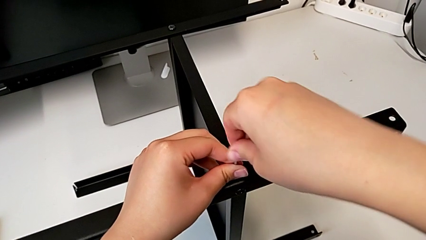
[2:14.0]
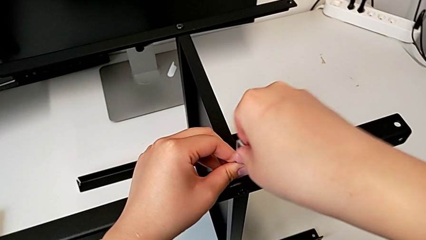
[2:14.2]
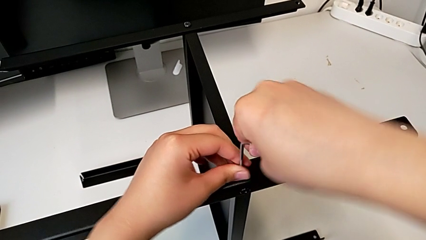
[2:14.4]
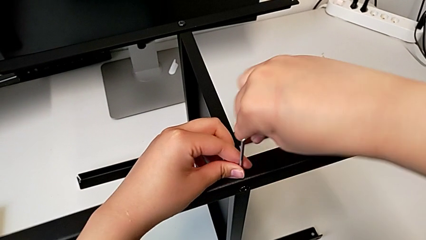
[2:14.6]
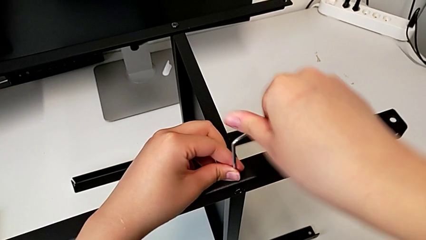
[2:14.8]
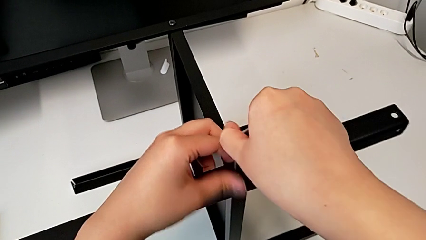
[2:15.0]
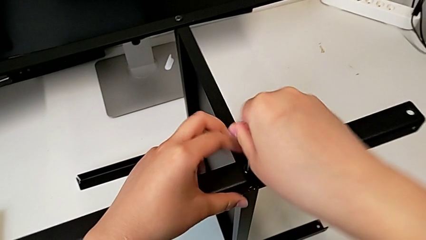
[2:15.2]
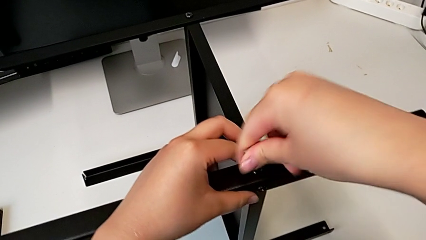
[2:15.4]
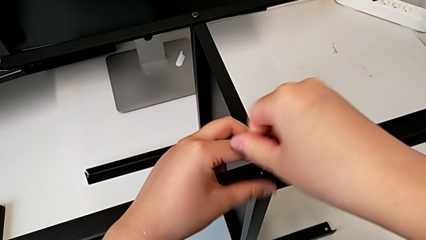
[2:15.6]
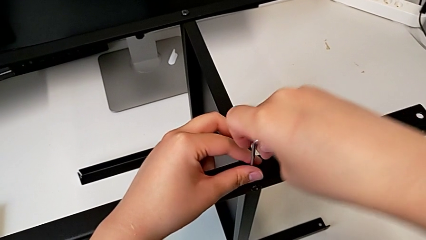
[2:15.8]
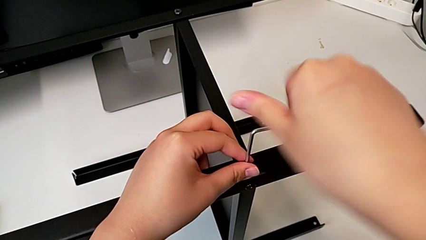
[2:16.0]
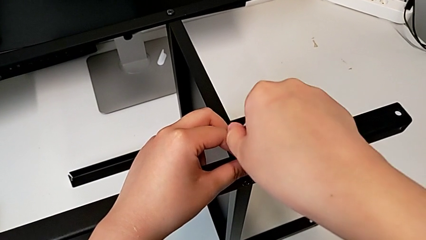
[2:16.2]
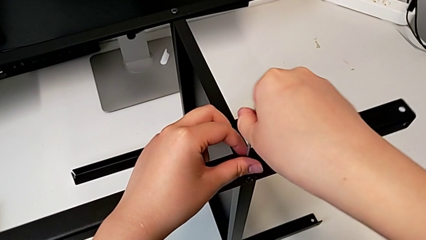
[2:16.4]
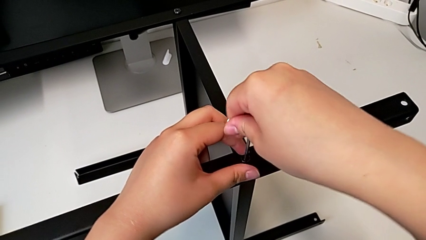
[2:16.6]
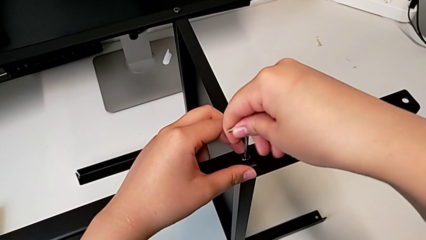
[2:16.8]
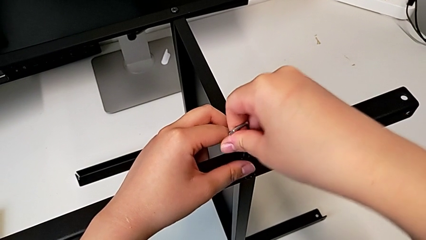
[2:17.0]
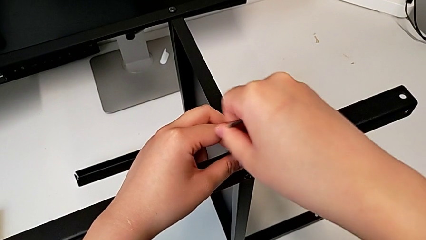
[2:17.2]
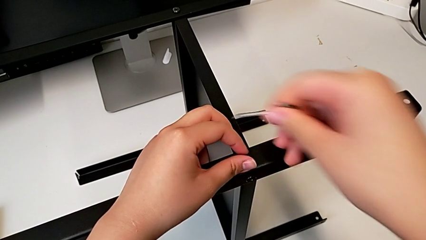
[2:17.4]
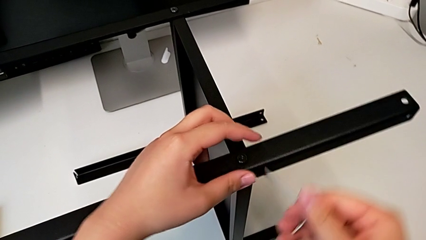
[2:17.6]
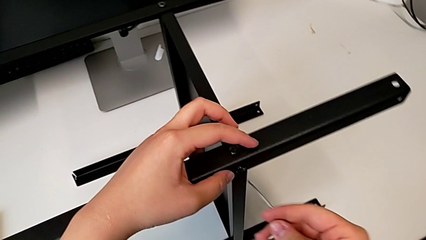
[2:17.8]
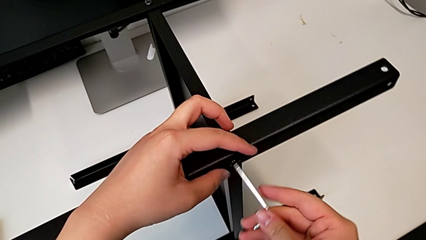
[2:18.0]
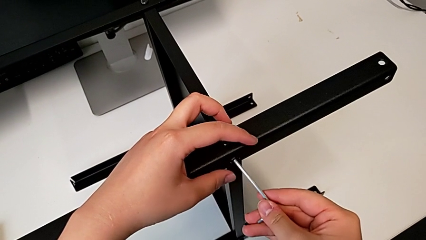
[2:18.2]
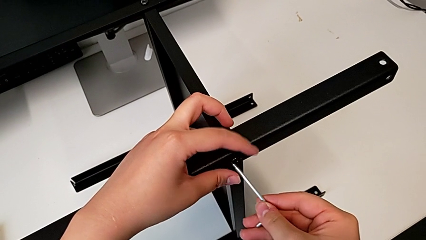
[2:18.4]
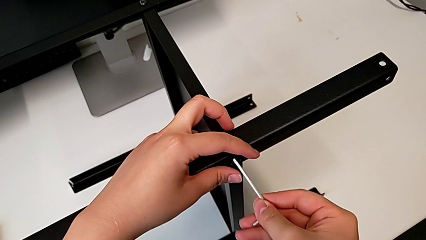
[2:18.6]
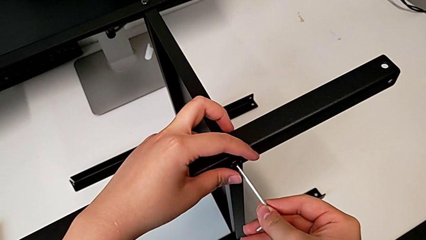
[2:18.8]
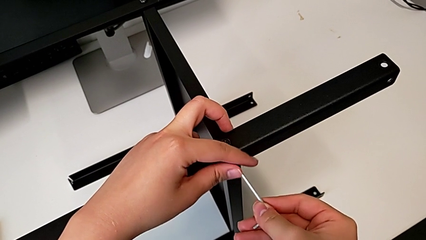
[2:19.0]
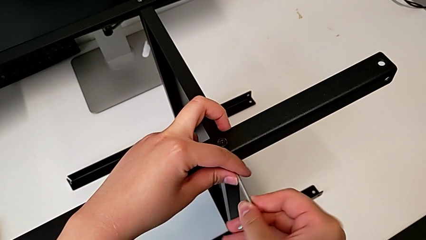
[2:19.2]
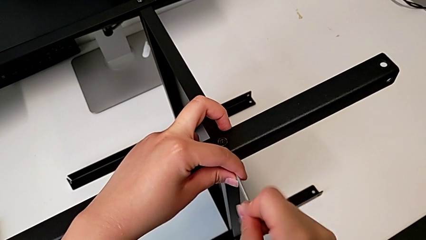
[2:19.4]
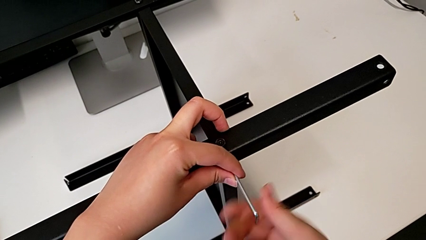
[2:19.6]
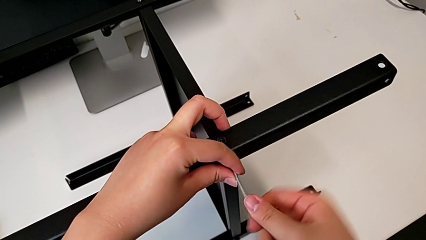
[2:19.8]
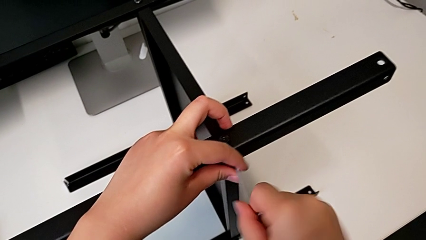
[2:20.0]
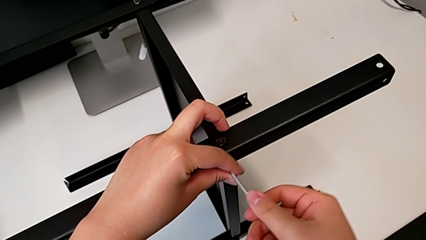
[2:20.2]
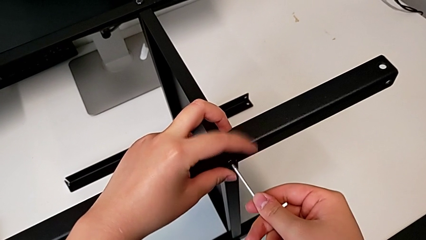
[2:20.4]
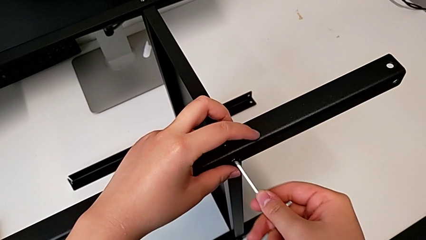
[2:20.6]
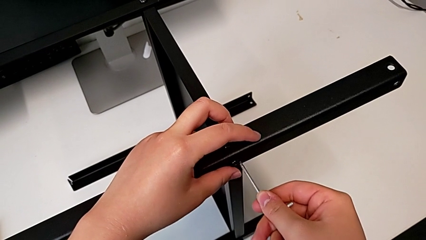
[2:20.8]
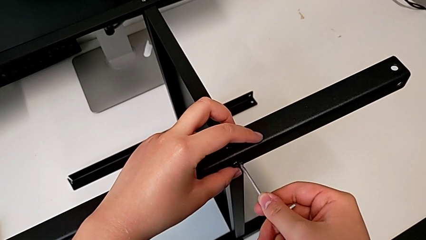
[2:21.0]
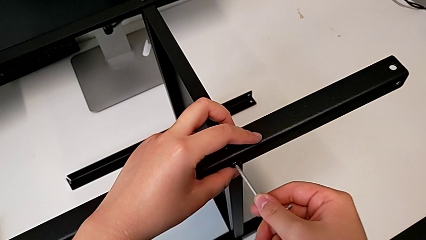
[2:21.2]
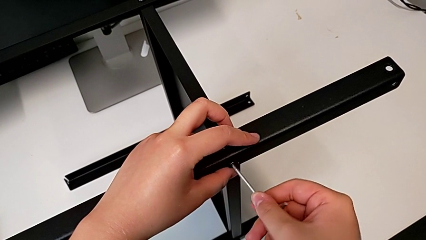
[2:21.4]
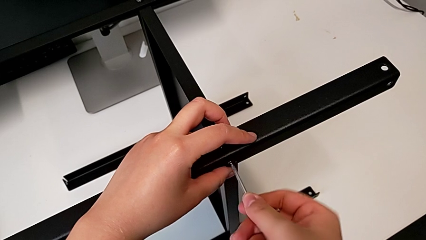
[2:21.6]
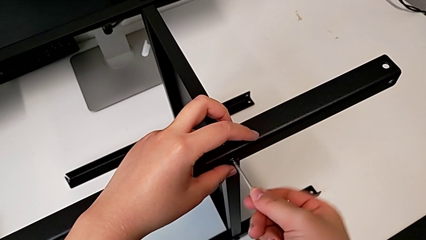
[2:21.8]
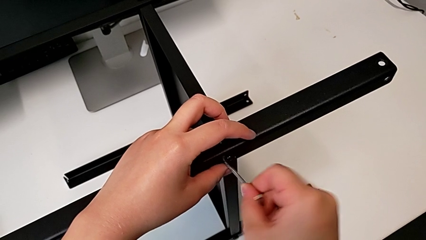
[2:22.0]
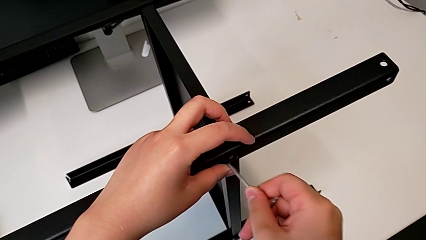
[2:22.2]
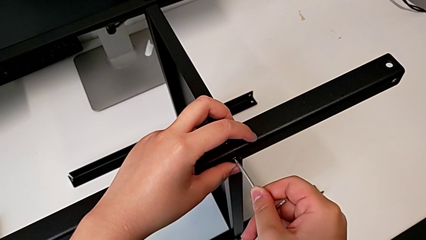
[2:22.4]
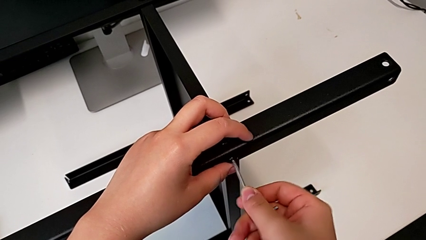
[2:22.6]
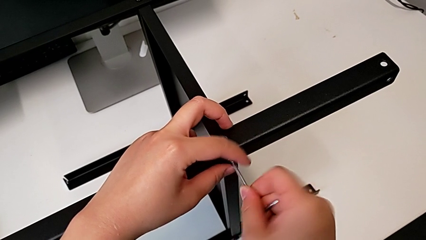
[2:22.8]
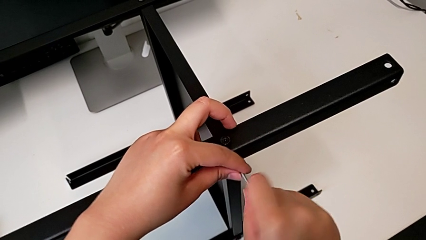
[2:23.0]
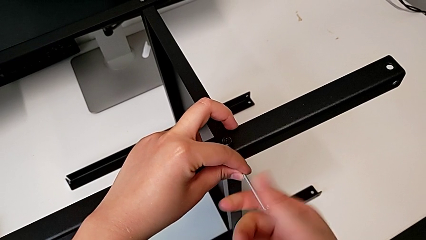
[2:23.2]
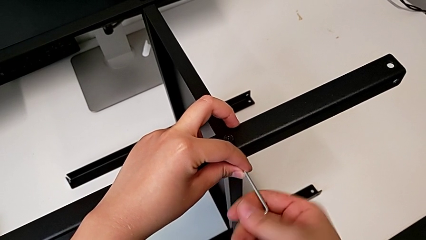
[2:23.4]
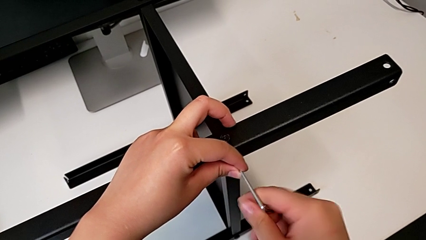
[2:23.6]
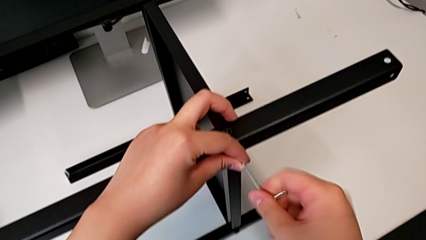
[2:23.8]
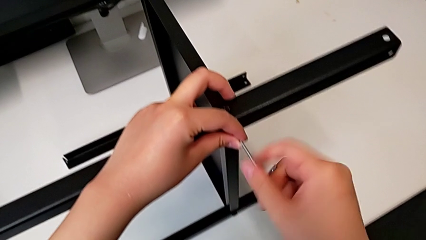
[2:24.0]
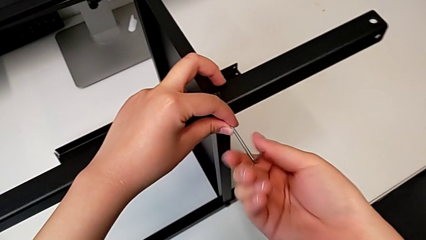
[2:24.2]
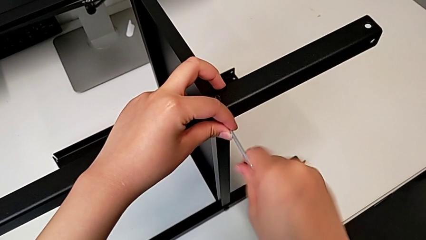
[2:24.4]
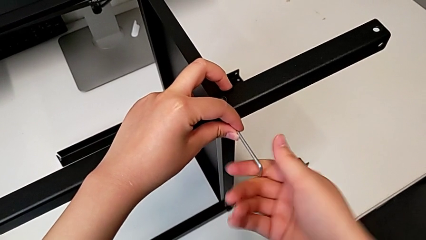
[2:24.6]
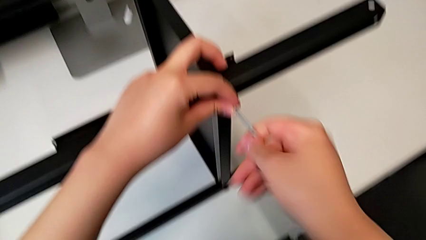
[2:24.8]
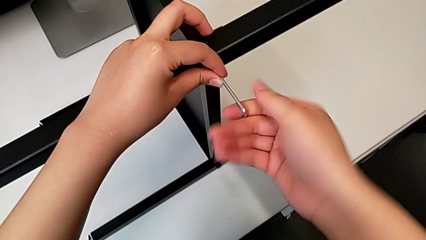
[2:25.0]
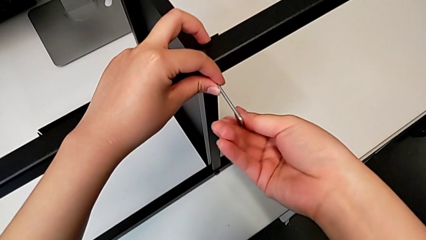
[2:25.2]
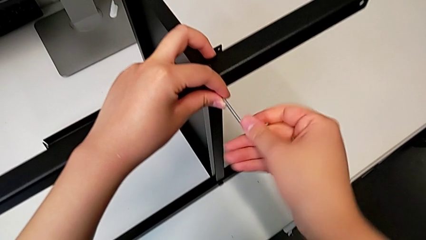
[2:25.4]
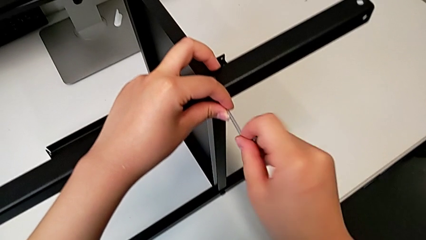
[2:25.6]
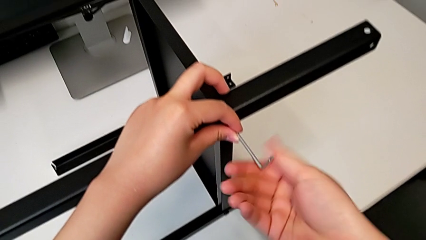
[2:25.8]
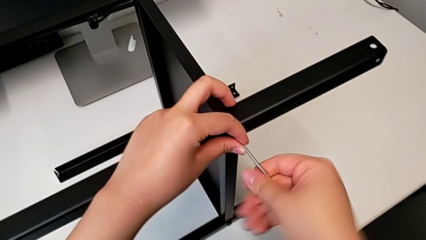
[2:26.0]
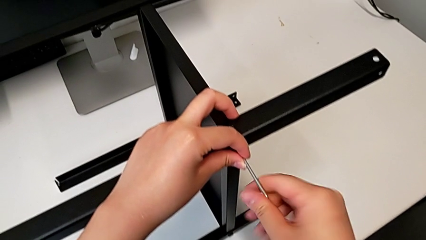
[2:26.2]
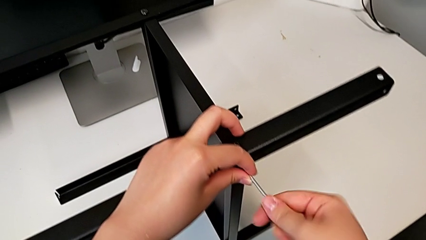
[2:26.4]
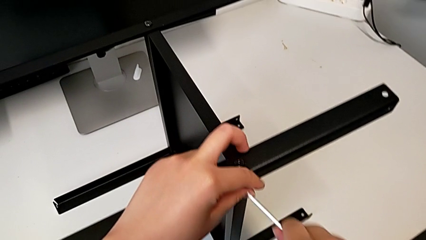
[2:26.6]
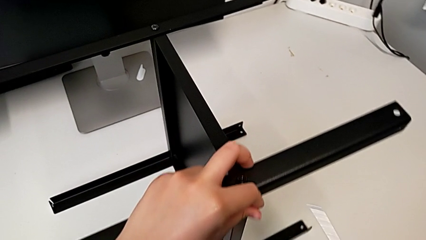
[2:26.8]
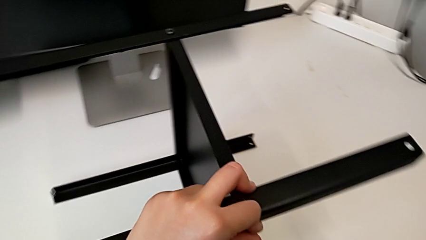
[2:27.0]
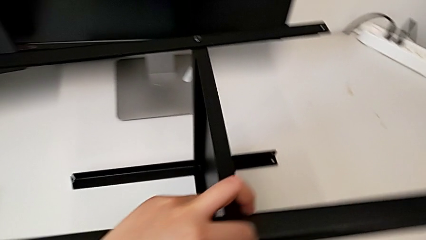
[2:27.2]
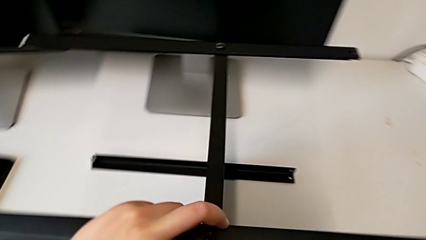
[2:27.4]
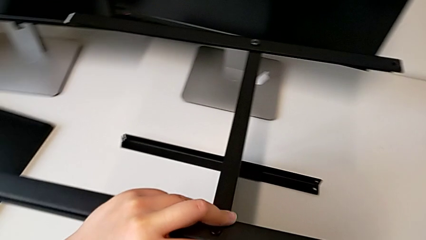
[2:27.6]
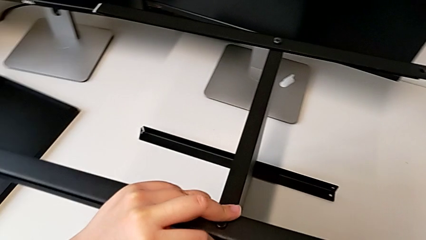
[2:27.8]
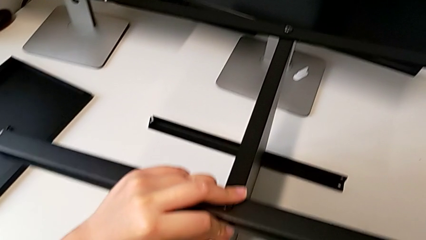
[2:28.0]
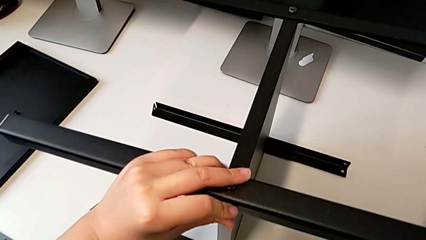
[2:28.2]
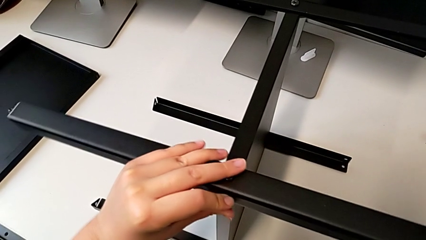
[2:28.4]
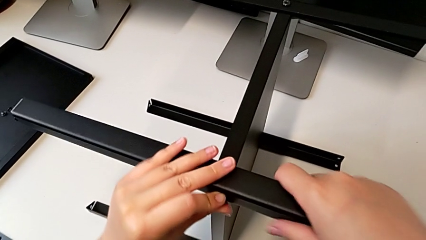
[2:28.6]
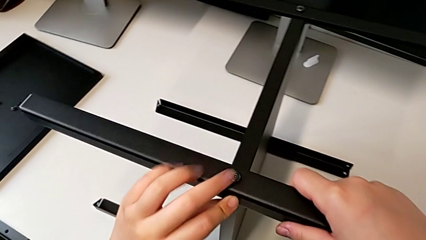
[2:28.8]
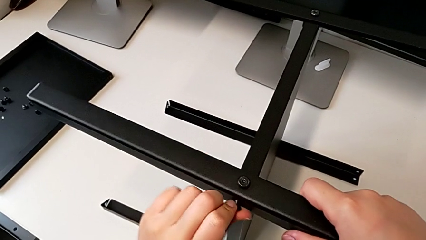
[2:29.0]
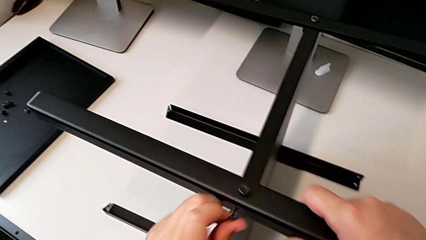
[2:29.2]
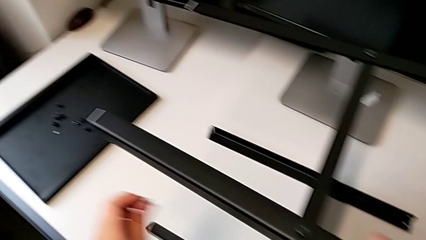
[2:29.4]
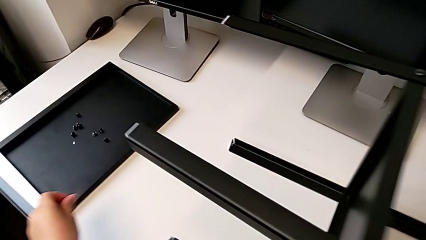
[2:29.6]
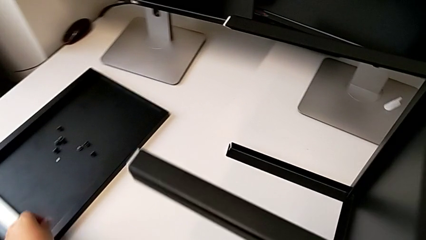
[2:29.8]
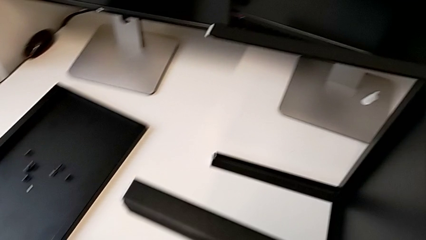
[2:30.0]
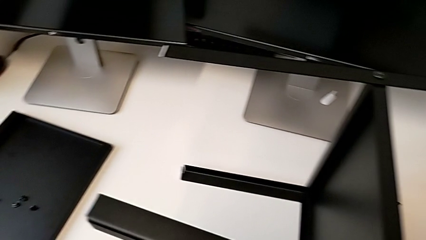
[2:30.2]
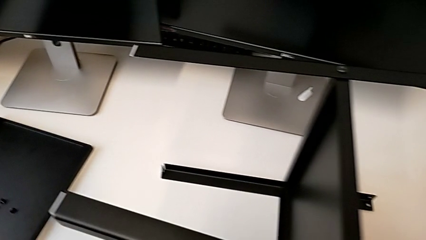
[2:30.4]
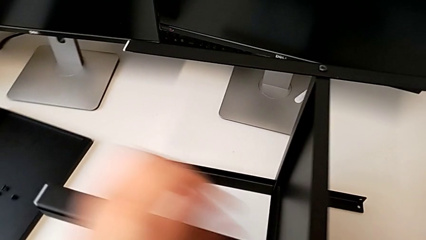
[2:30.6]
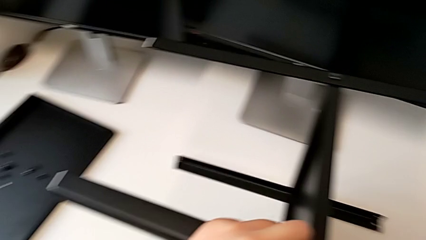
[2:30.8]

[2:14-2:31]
The camera wearer is disassembling the first leg of the furniture. They unscrew the hex socket head, withdraw the Allen wrench, insert it, unscrew the hex socket head, withdraw the Allen wrench twice, insert the hex socket head, withdraw the Allen wrench, insert it, unscrew the hex socket head, withdraw the Allen wrench, place it, disassemble the hex socket head and place it.
